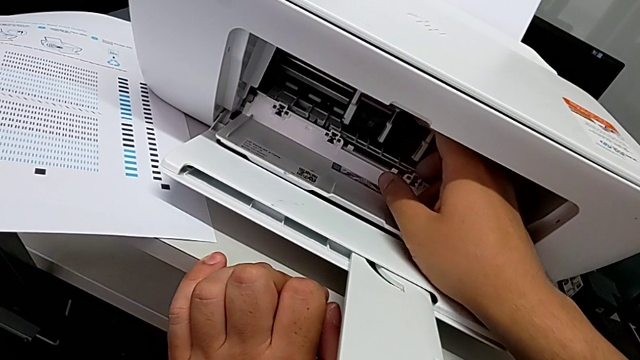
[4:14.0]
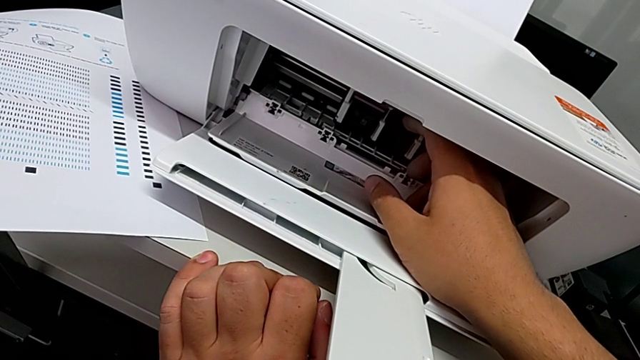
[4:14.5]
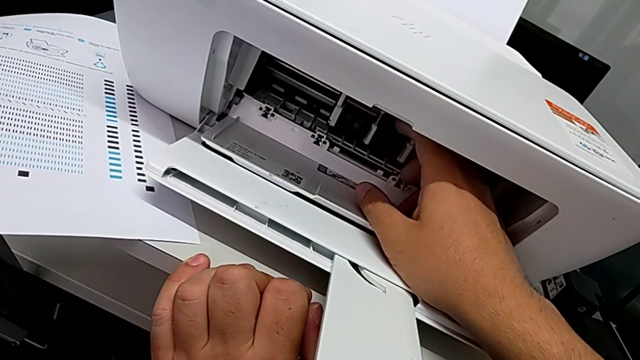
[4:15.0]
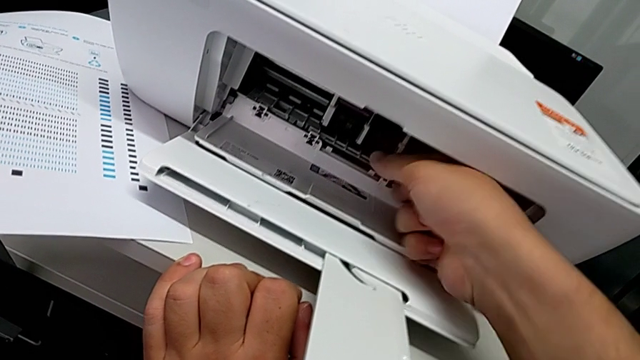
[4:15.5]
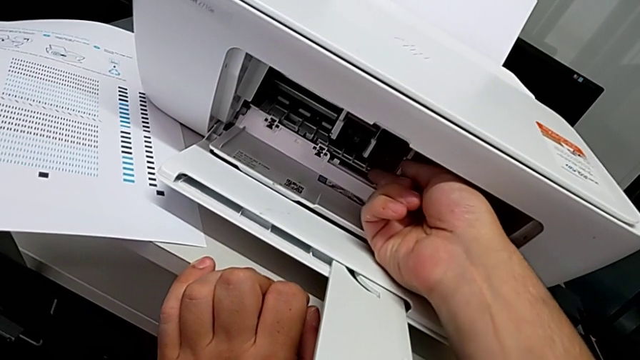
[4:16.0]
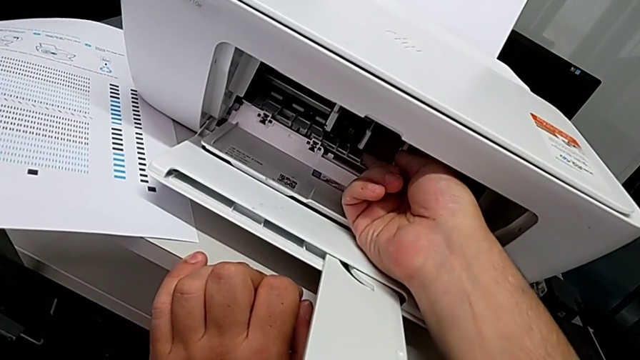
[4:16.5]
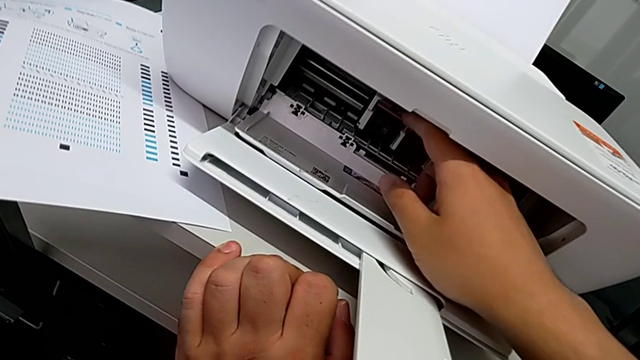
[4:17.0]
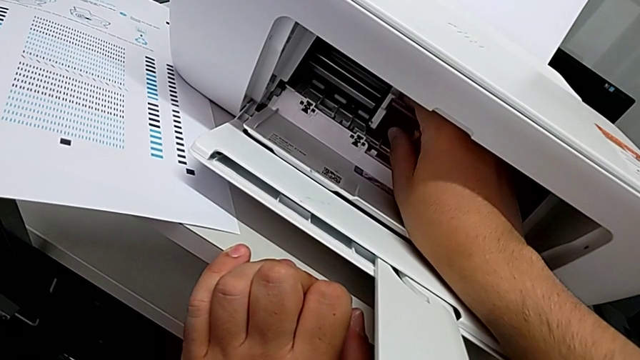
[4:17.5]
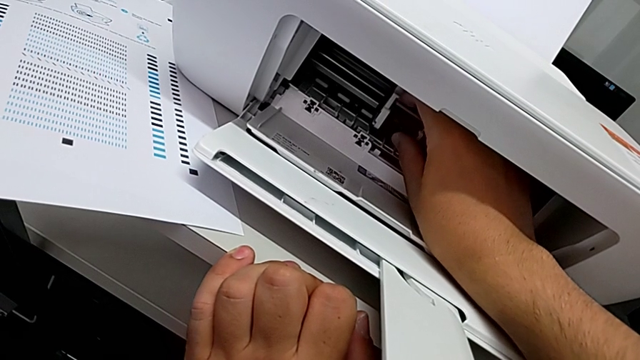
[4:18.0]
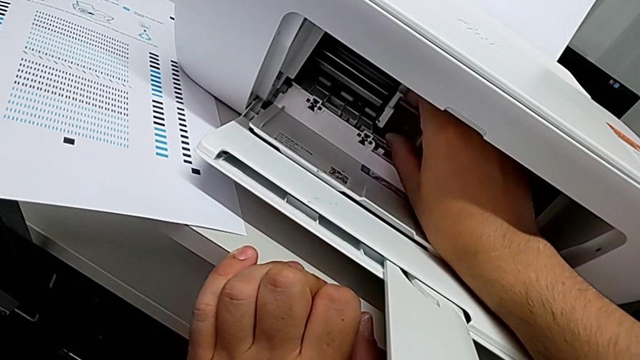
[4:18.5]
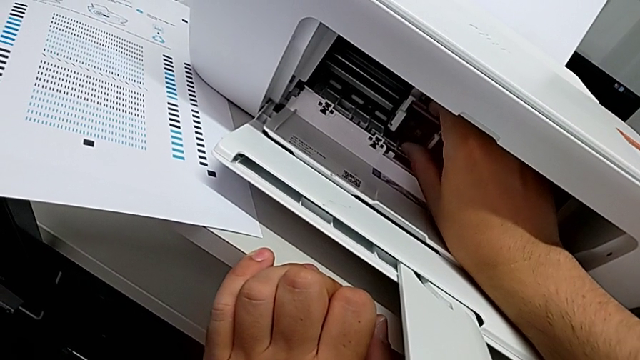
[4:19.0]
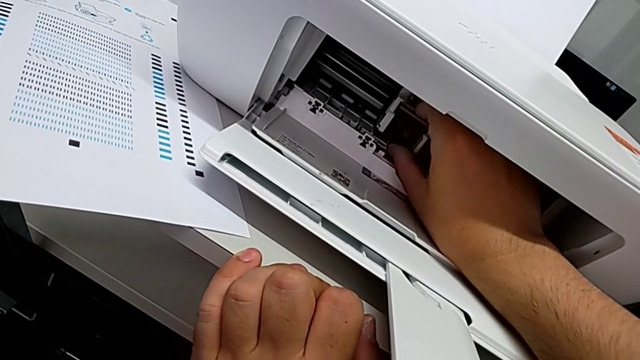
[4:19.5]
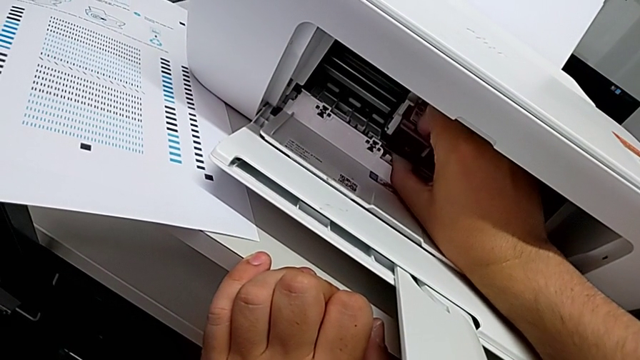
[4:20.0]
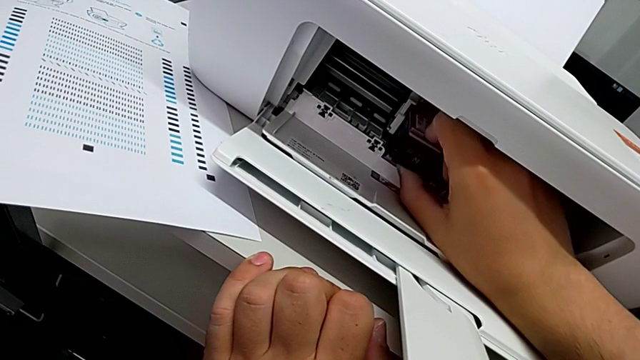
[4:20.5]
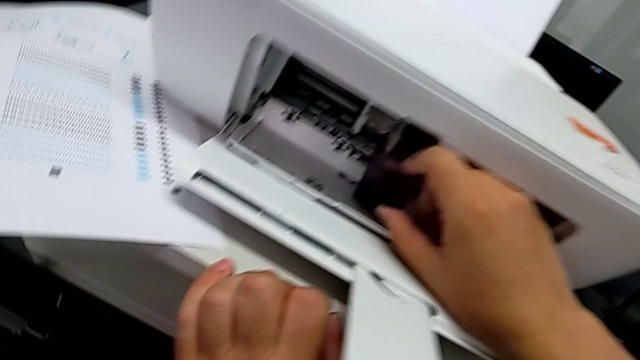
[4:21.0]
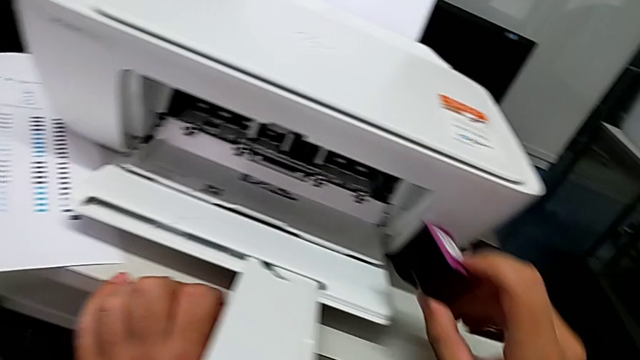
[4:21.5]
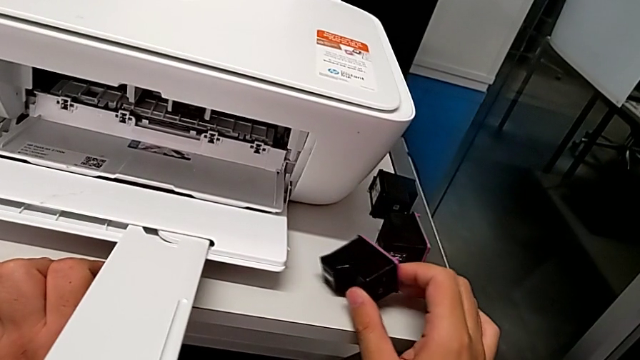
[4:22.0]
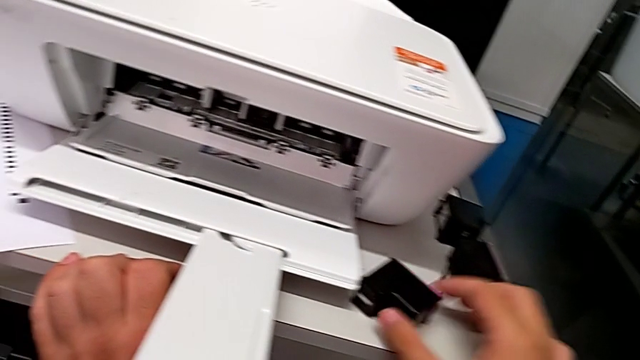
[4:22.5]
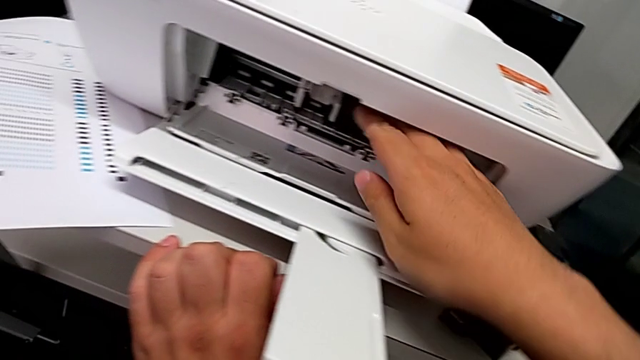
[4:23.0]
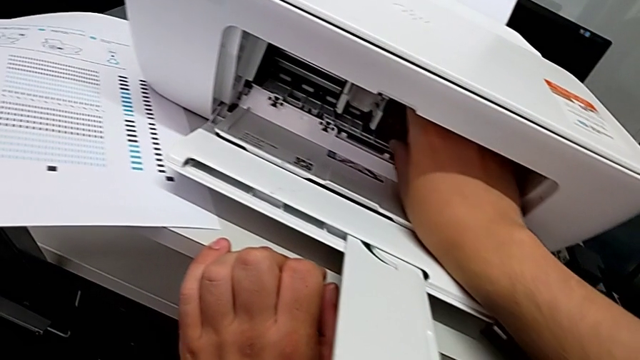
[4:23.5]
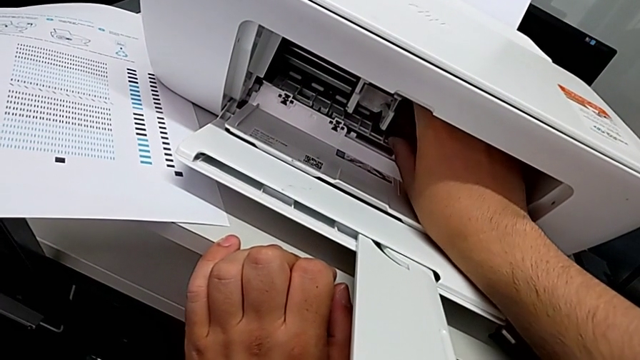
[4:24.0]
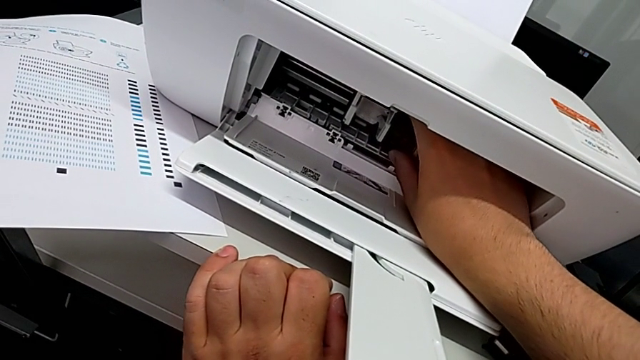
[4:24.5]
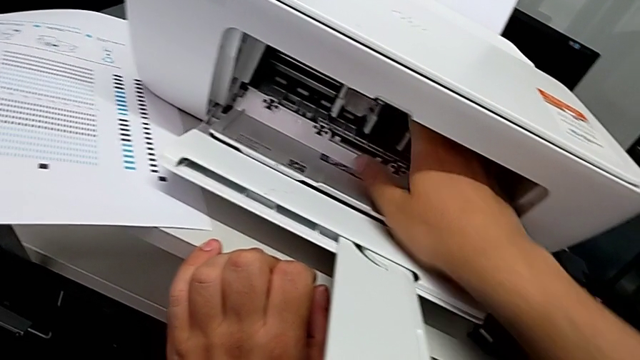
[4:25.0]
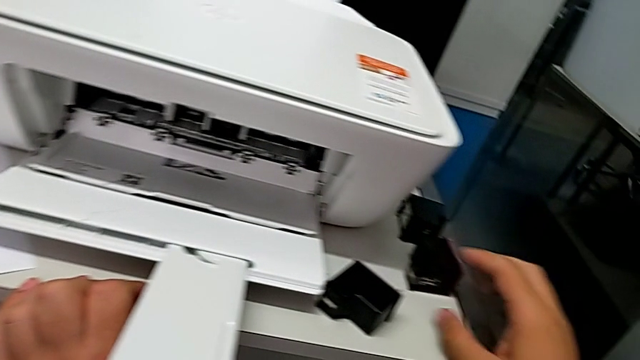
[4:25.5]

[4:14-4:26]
The camera wearer is exchanging their ink cartridges. They wrongly push the black ink cartridge, grab the color ink cartridge, push it, withdraw the old ink cartridge, place it, wrongly grab the black ink cartridge and grab the new ink cartridge.

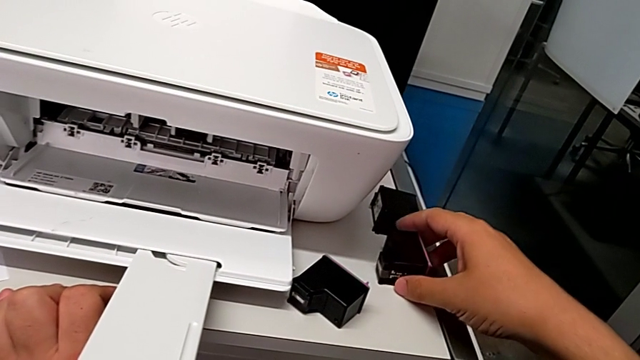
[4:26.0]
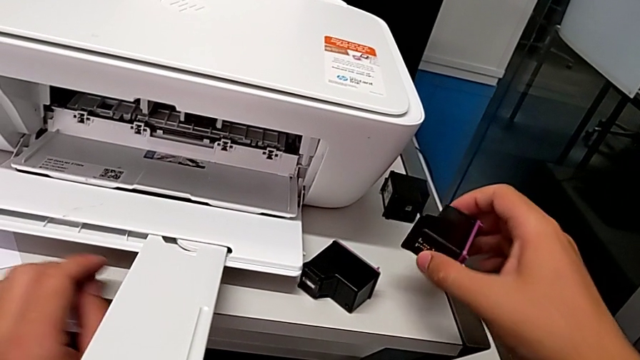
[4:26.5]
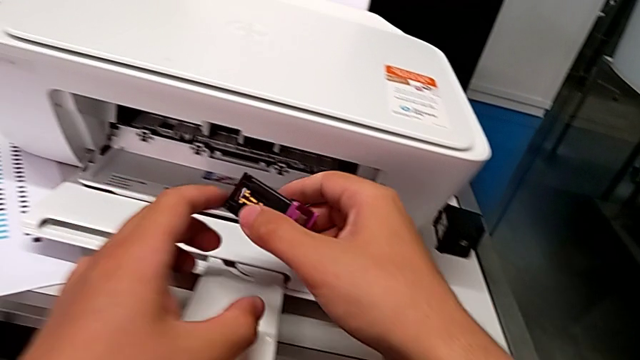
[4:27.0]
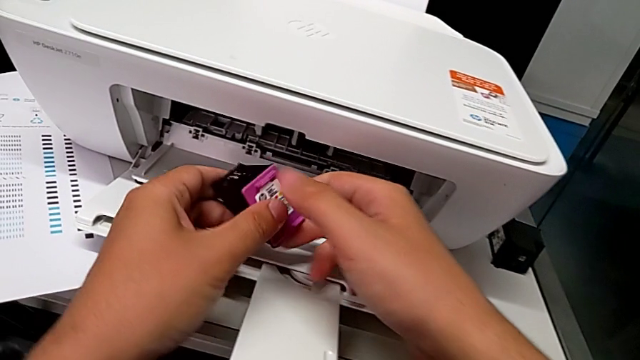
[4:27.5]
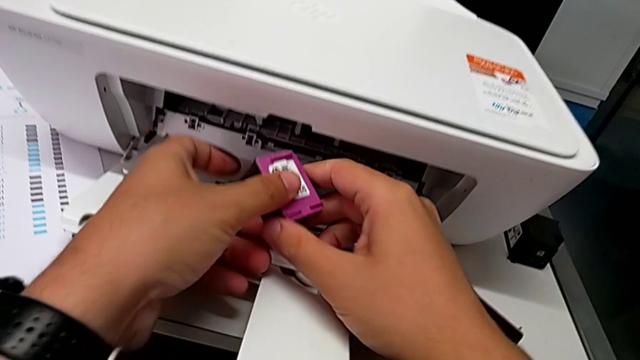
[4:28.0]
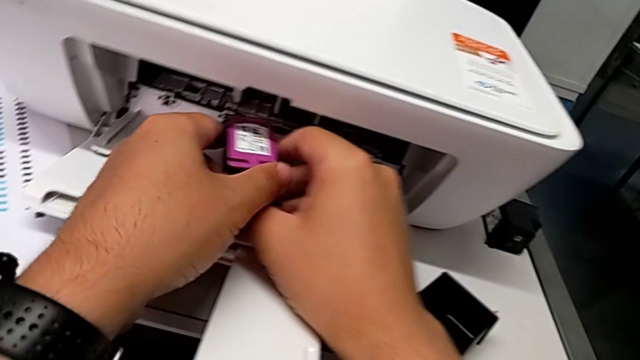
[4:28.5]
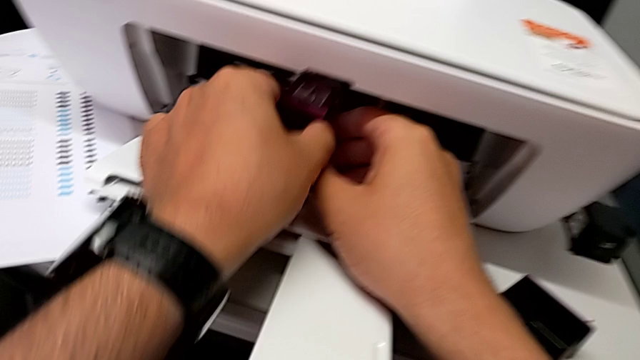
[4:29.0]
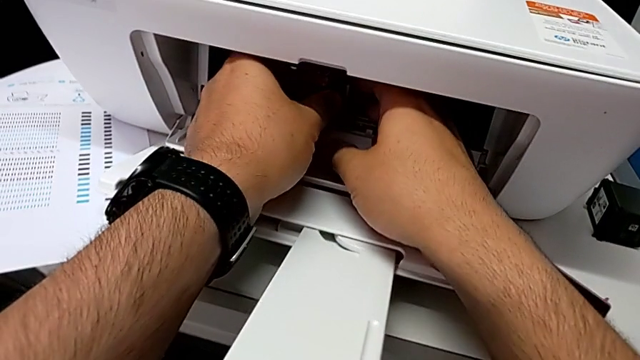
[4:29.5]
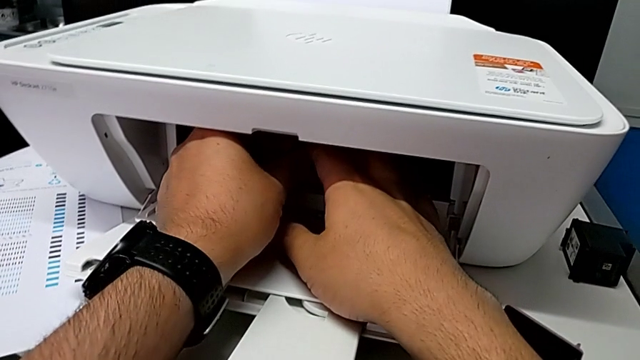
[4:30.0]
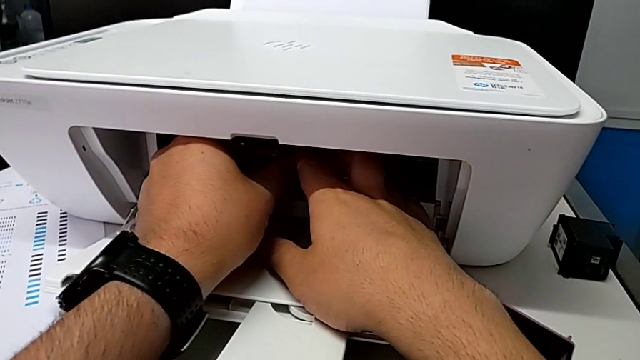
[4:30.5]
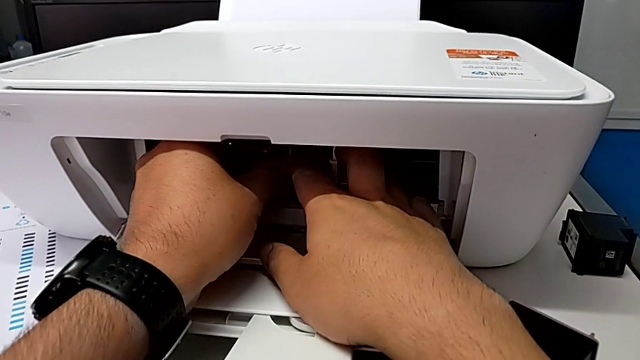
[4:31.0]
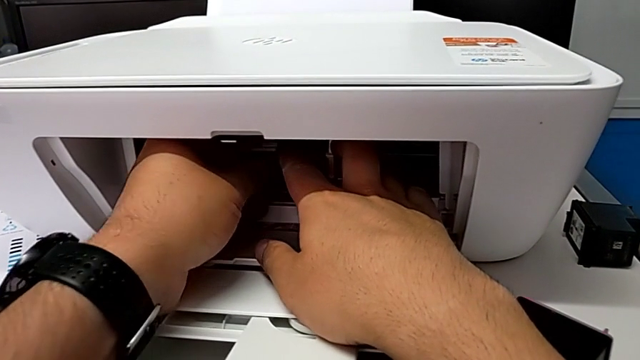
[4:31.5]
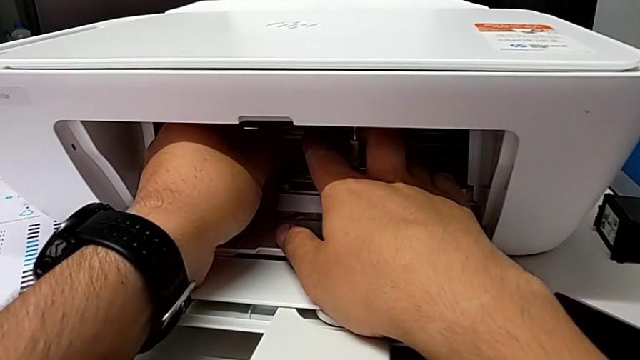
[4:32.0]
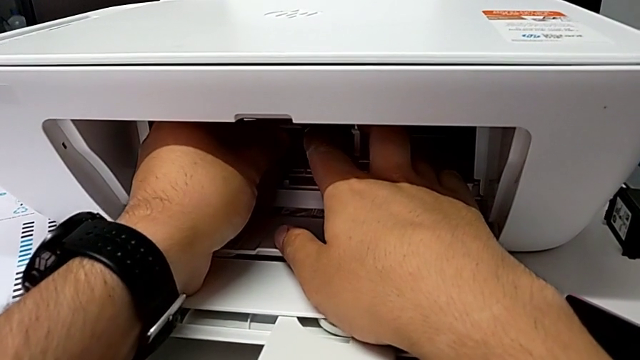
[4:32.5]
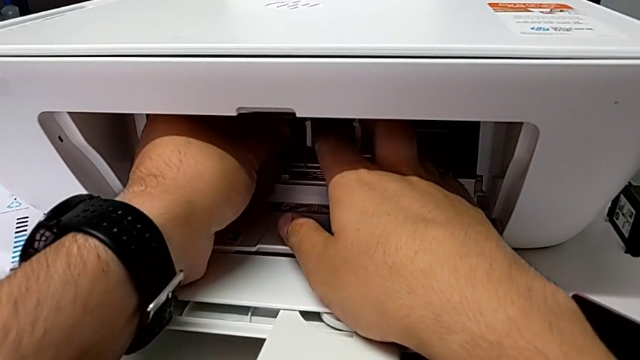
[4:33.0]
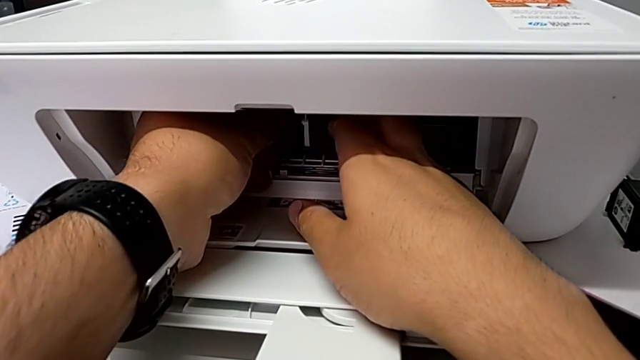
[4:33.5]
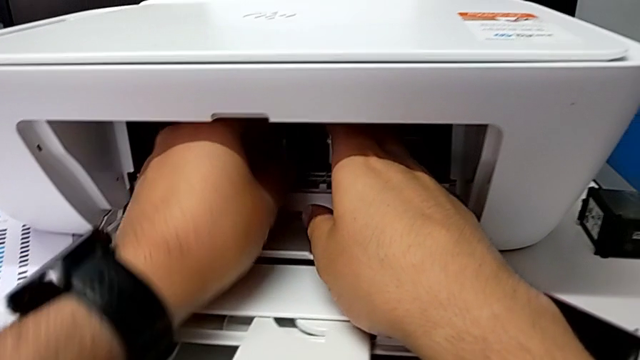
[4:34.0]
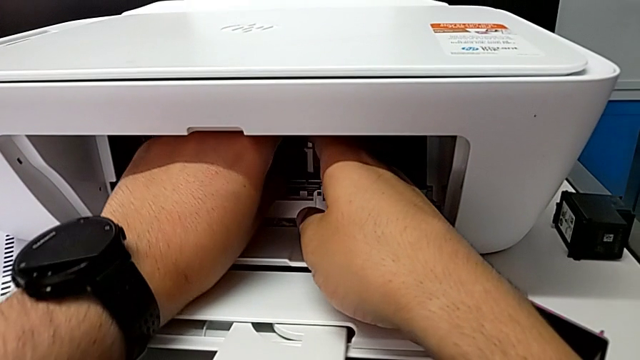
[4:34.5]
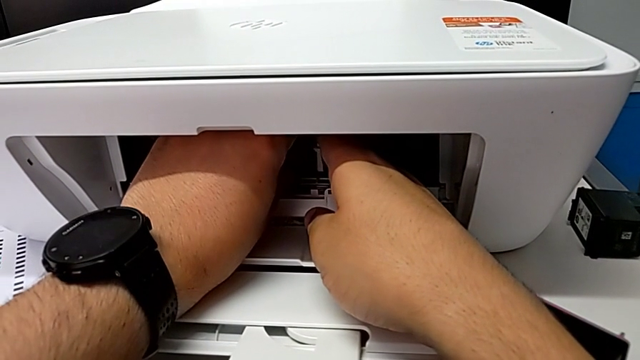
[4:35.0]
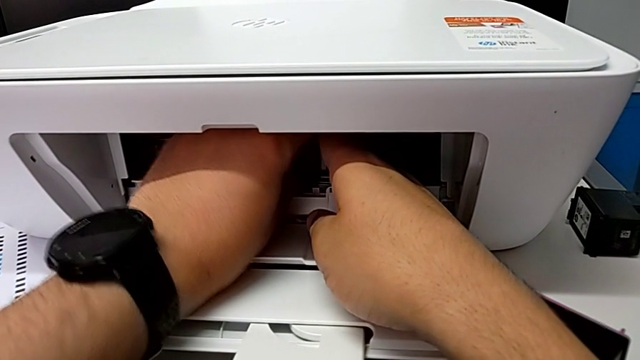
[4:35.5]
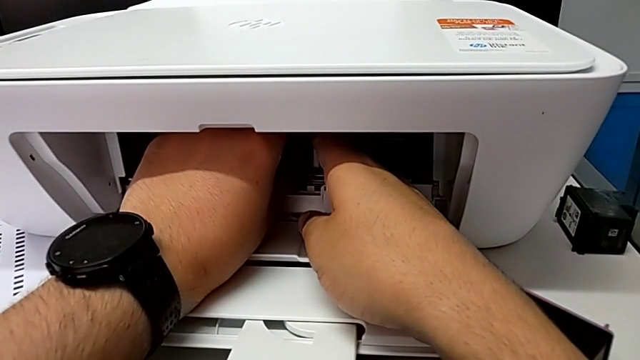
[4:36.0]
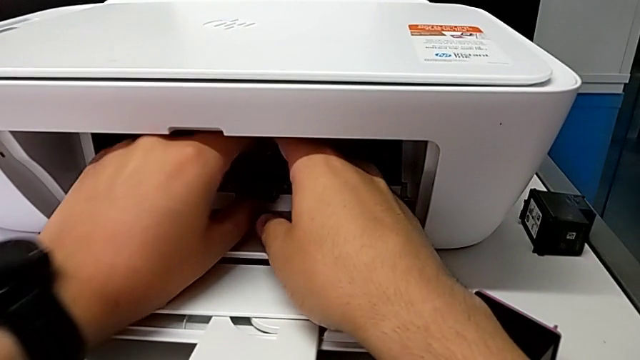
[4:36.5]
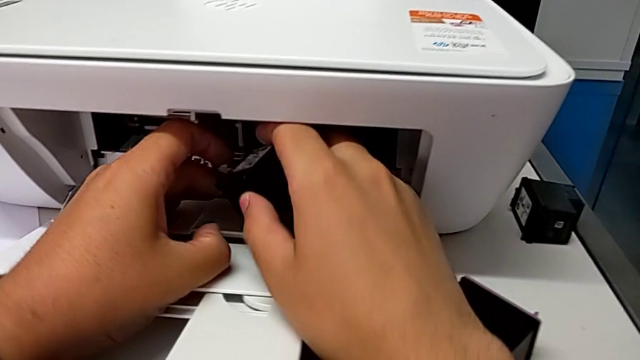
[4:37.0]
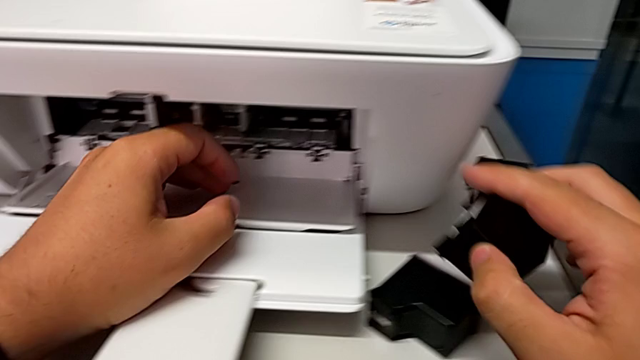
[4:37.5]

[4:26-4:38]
The camera wearer is exchanging their ink cartridges. They lift the new ink cartridge, place it, push it, grab the black ink cartridge, push it, withdraw the old black ink cartridge and place it.
